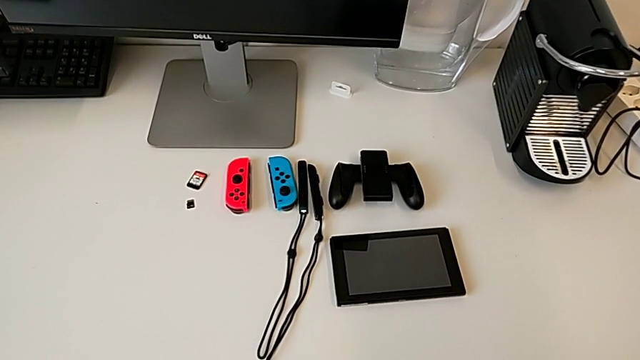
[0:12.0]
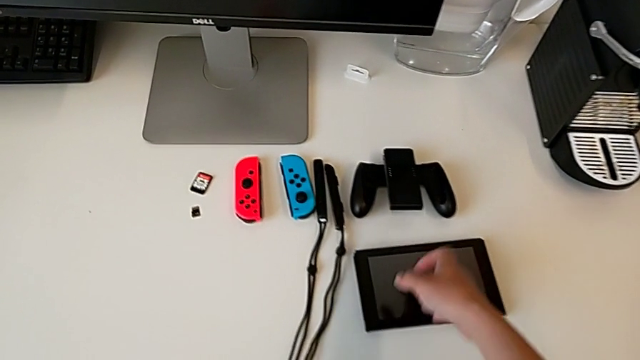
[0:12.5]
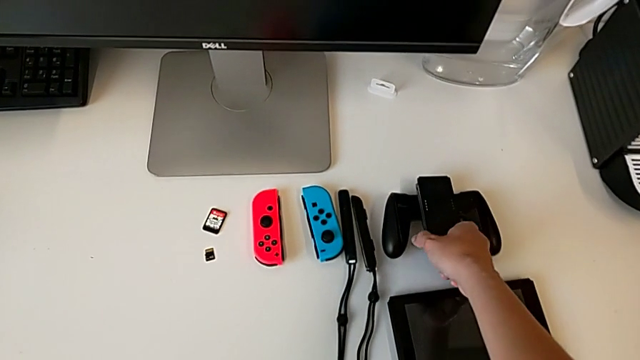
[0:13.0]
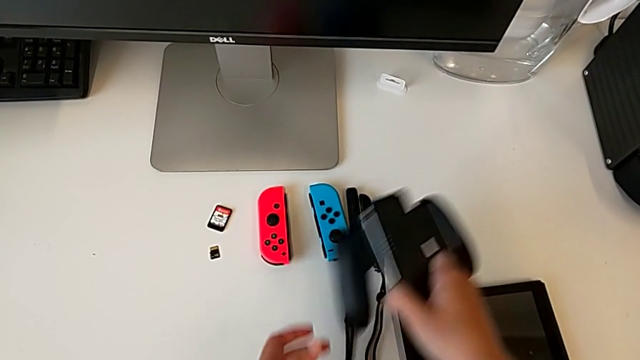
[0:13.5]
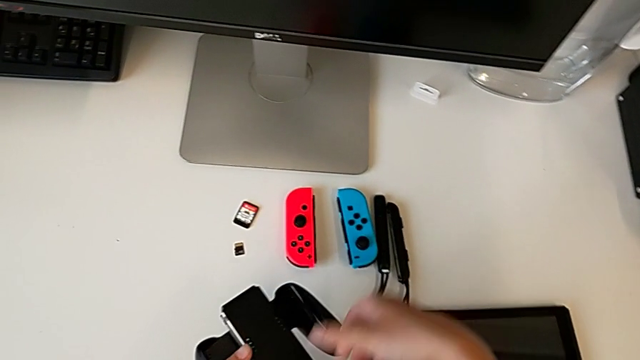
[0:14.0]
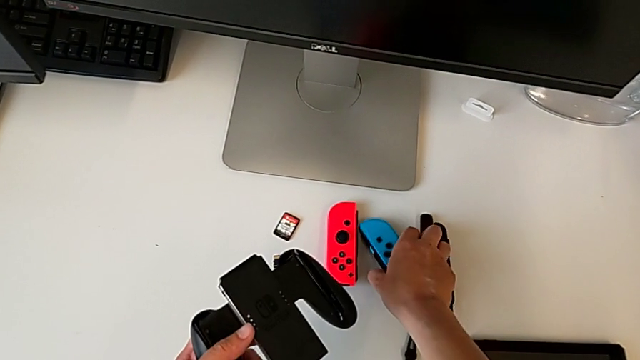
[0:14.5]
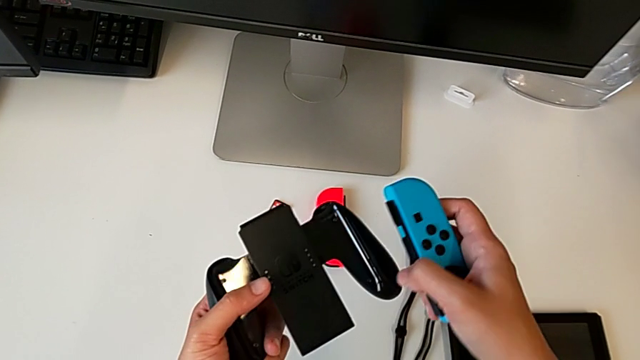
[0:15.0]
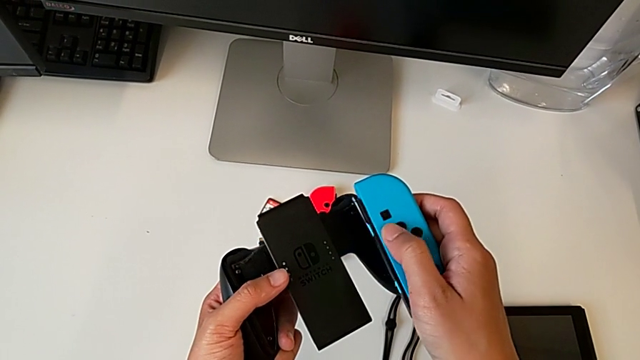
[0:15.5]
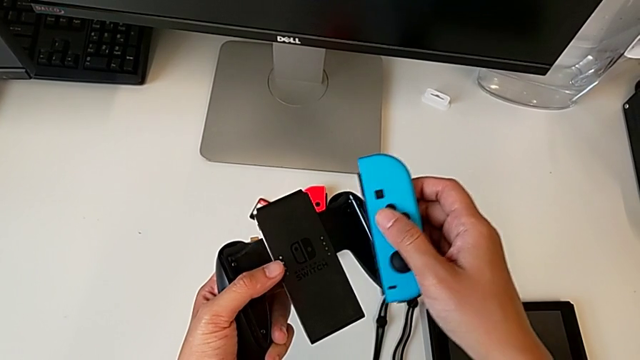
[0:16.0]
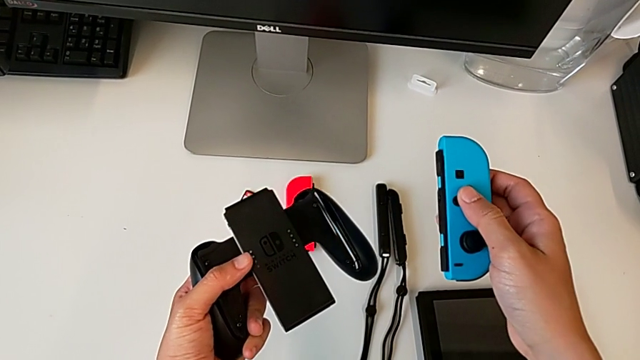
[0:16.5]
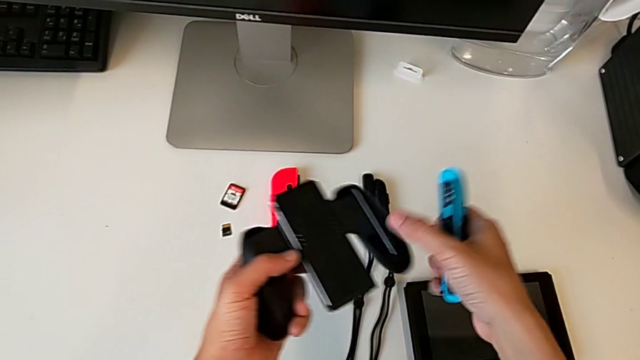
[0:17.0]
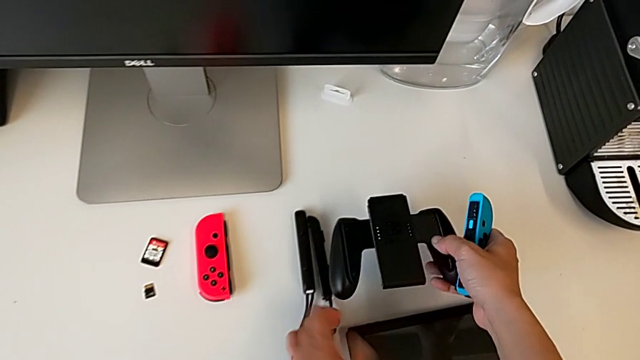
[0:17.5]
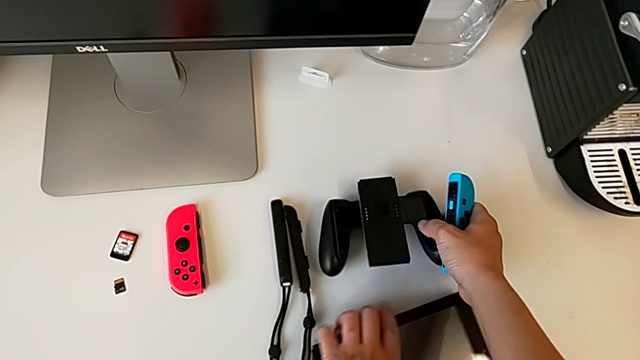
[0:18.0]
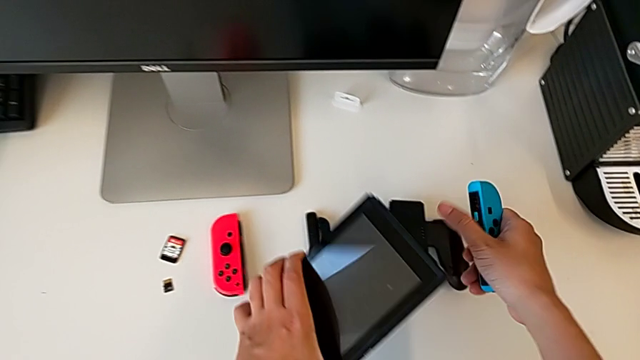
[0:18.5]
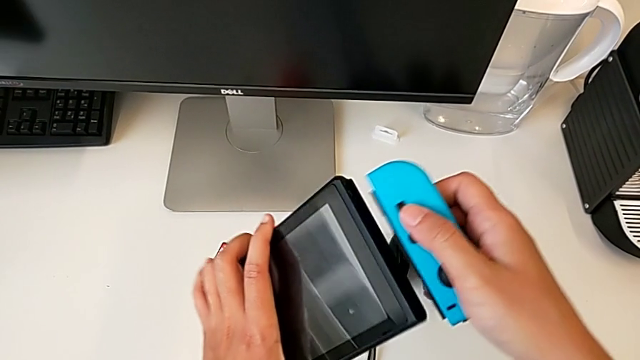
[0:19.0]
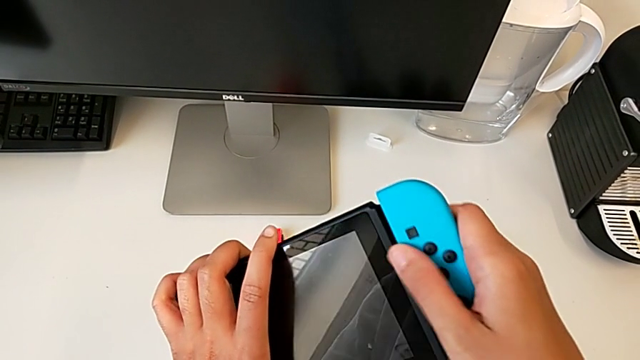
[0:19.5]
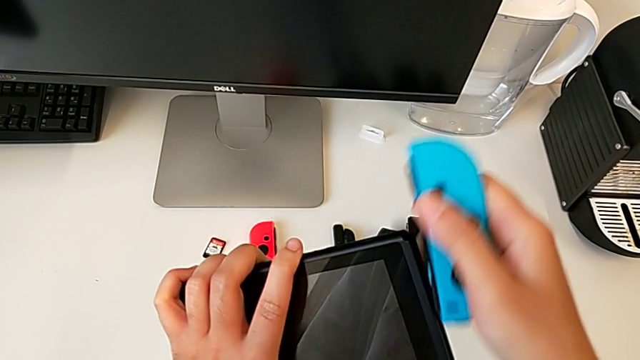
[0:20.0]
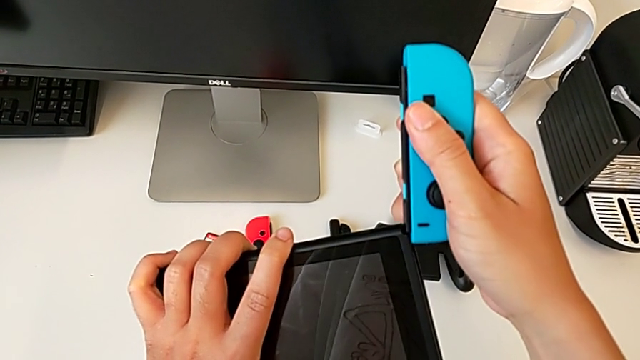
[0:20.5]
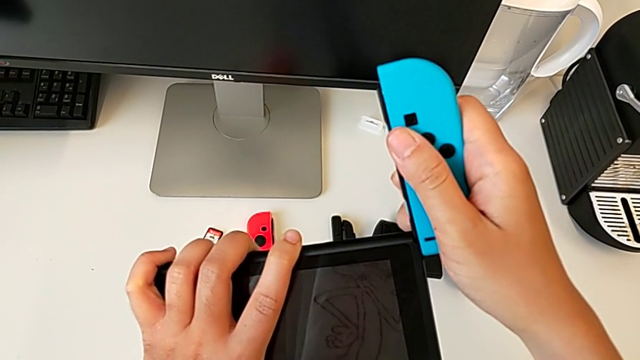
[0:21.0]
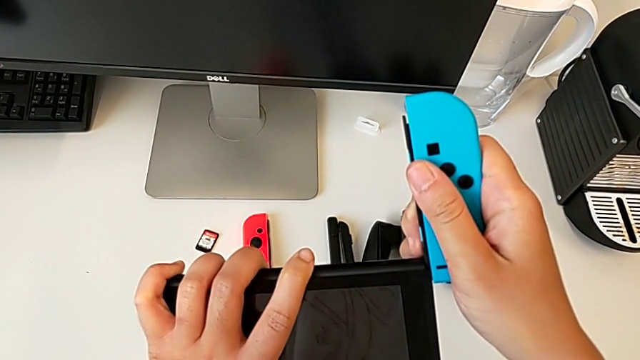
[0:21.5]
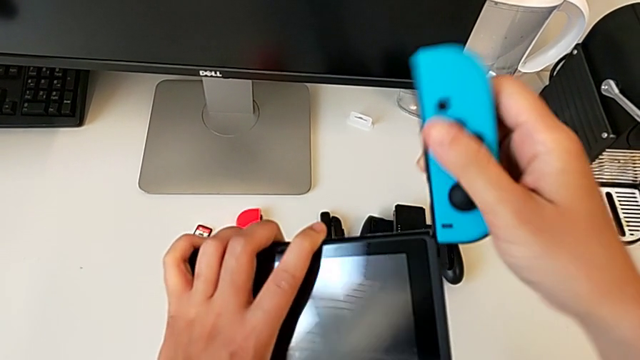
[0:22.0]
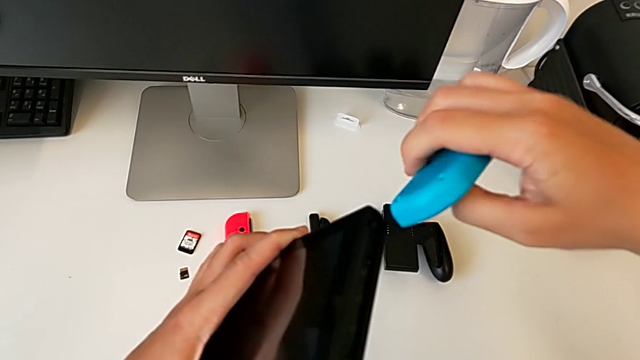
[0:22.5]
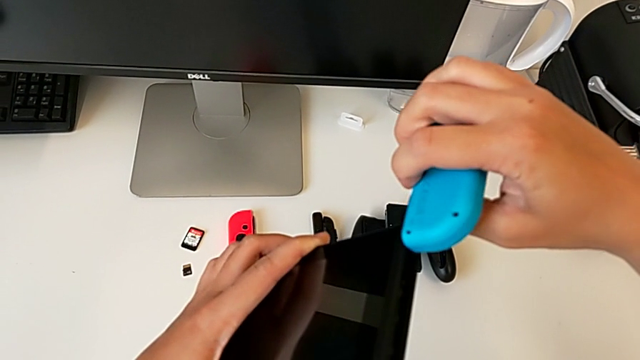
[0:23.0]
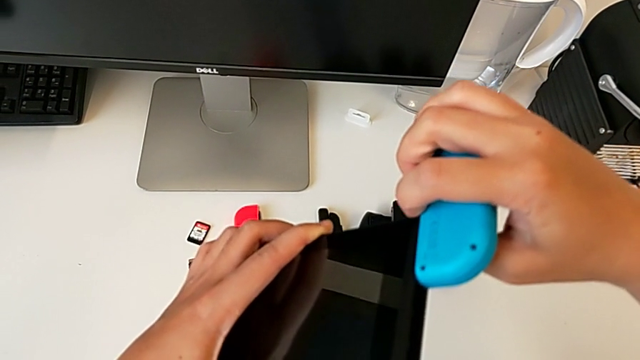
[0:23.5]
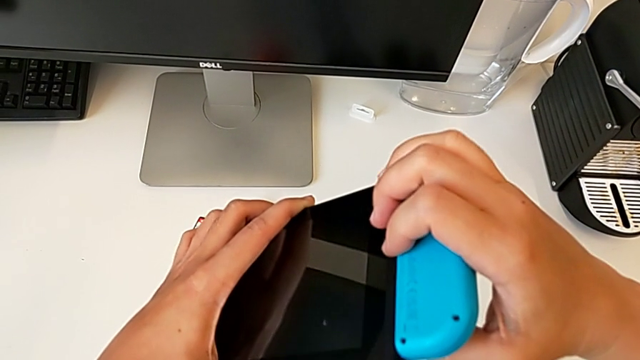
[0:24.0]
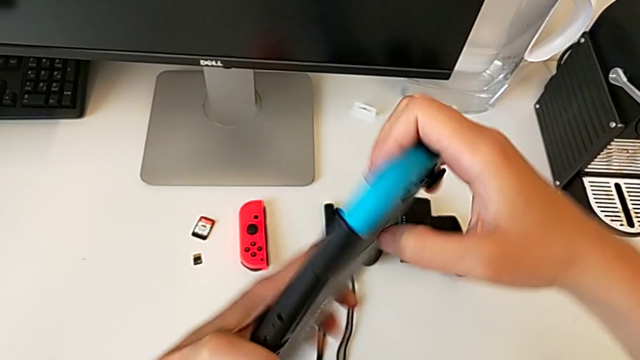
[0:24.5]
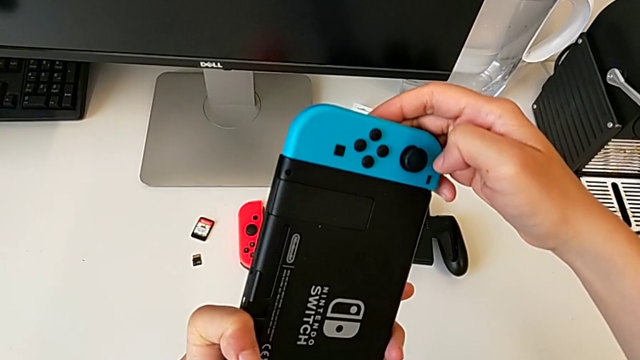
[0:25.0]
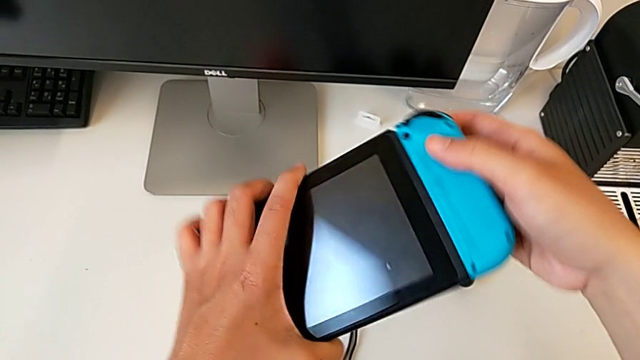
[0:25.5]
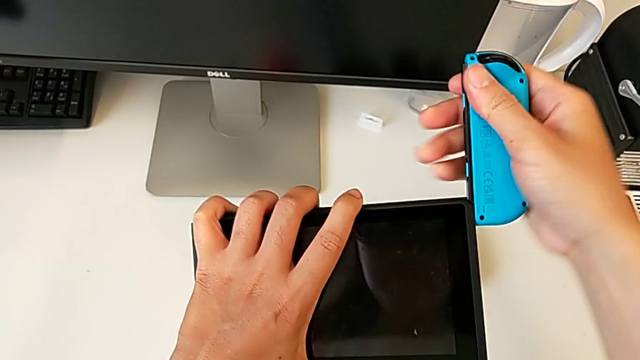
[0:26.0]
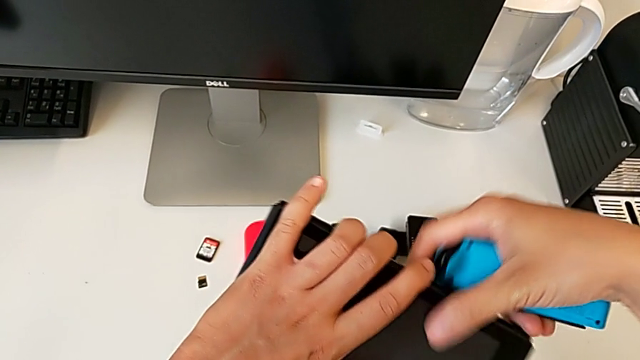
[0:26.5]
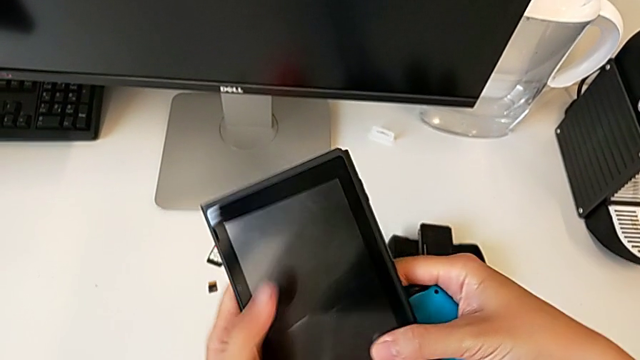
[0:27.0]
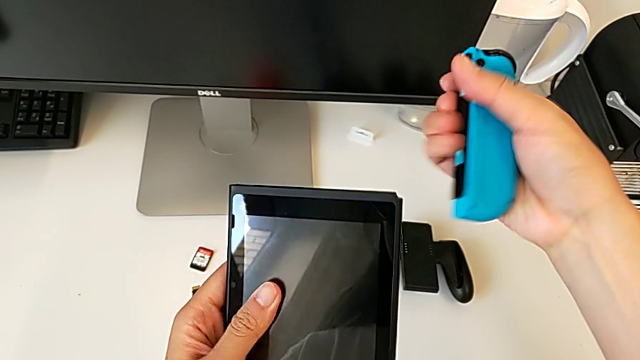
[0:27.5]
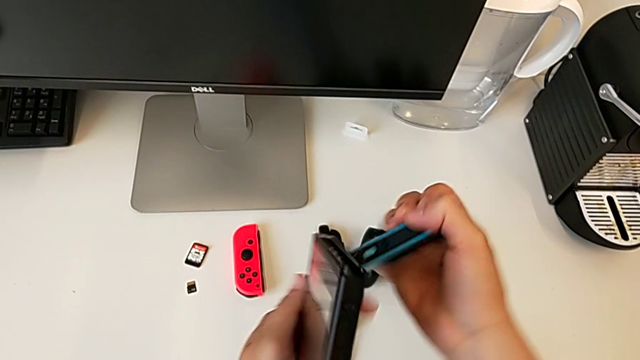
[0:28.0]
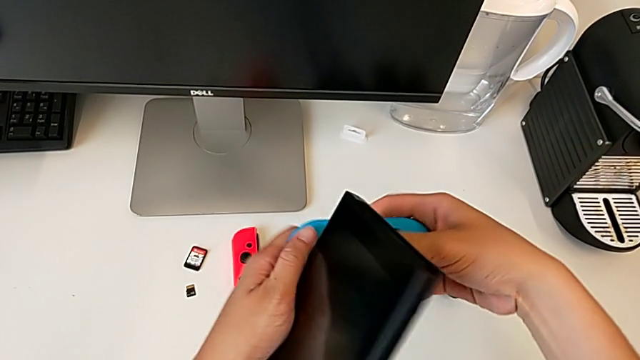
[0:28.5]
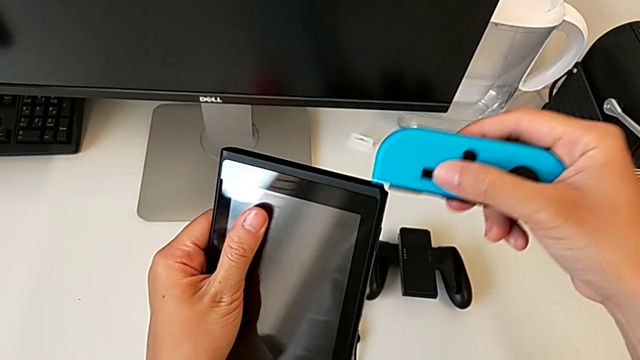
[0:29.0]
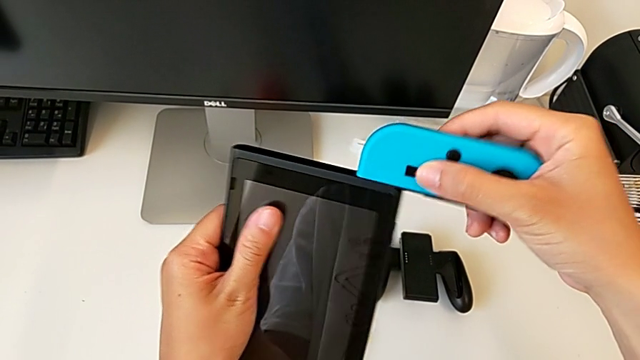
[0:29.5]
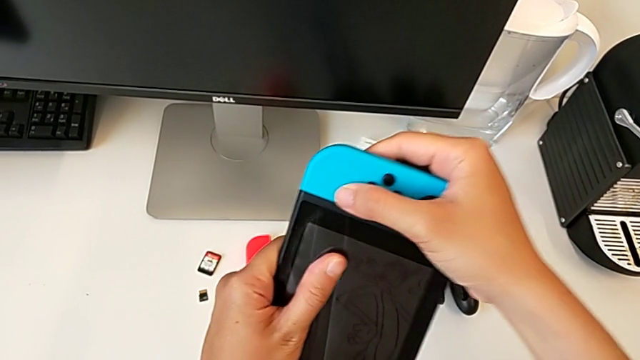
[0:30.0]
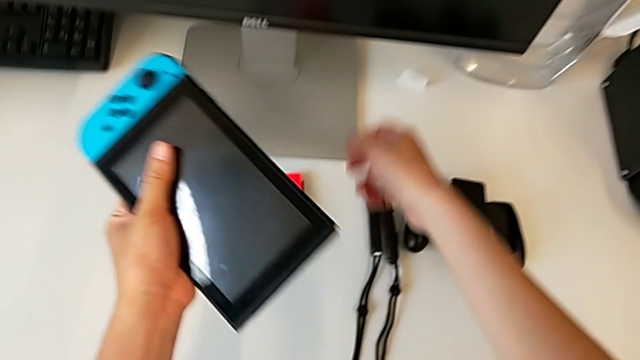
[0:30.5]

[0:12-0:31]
The camera wearer inserts the blue Joy-Con controller into the Nintendo Switch. They grab the comfort grip, grab the blue Joy-Con controller, place the comfort grip and grab the Nintendo Switch with the left hand. They slide the blue Joy-Con controller, rotate it and slide it, all with the right hand, and it is inserted incorrectly. They withdraw it, turn the Nintendo Switch and slide the blue Joy-Con controller.

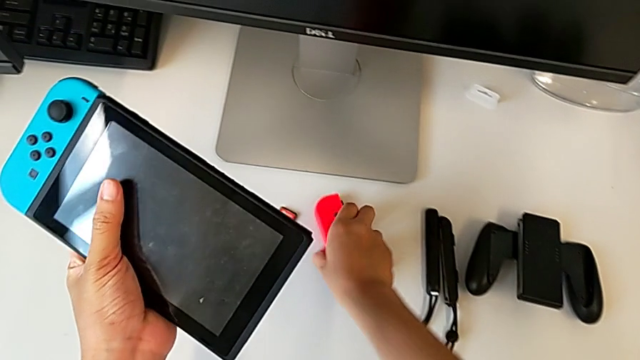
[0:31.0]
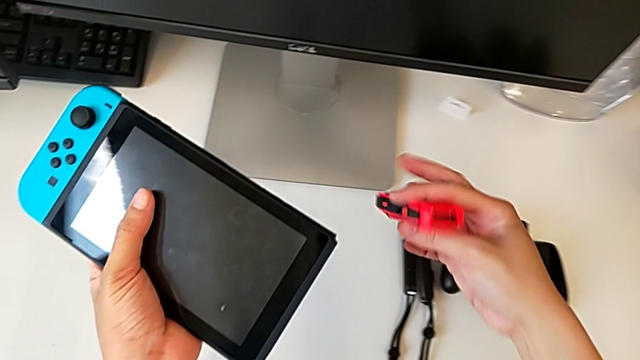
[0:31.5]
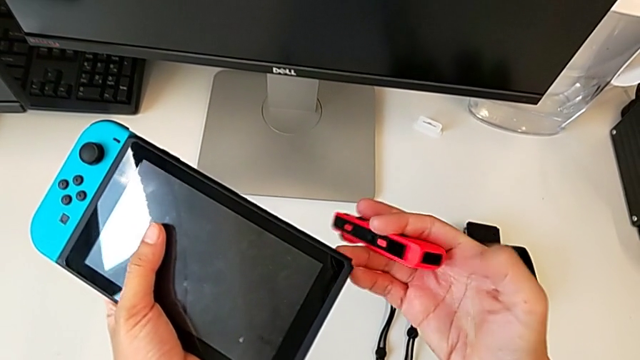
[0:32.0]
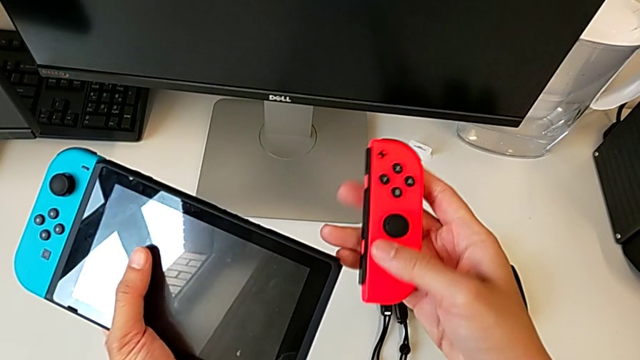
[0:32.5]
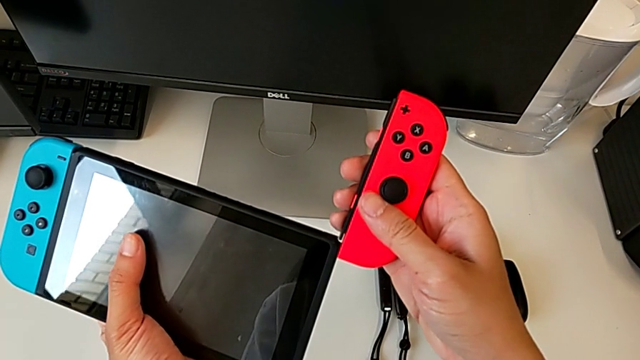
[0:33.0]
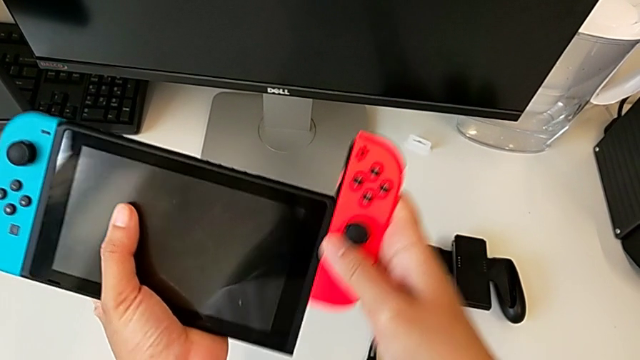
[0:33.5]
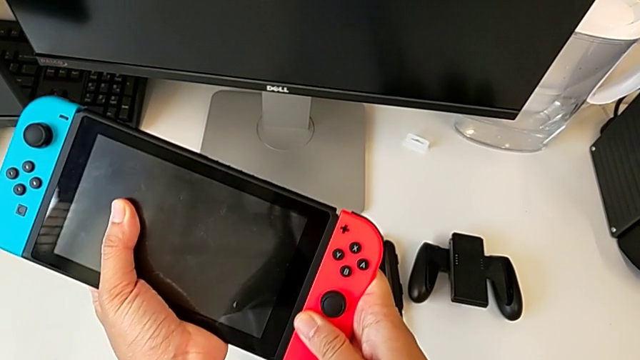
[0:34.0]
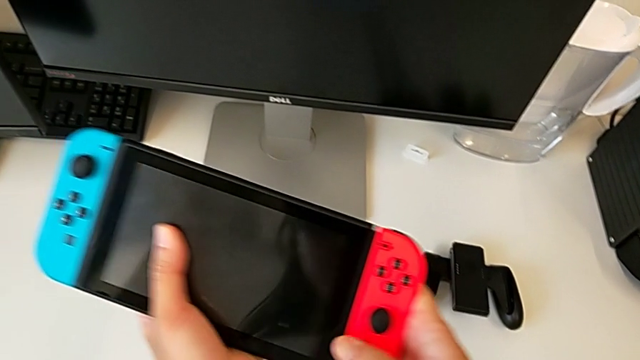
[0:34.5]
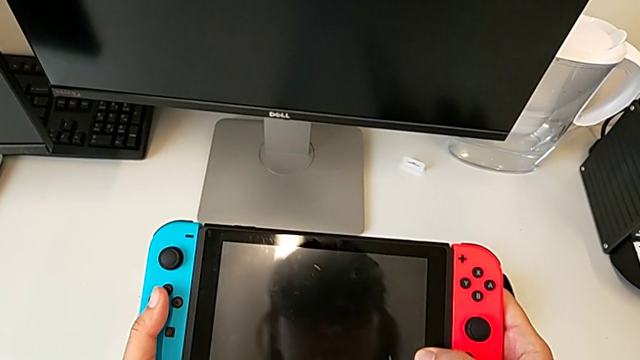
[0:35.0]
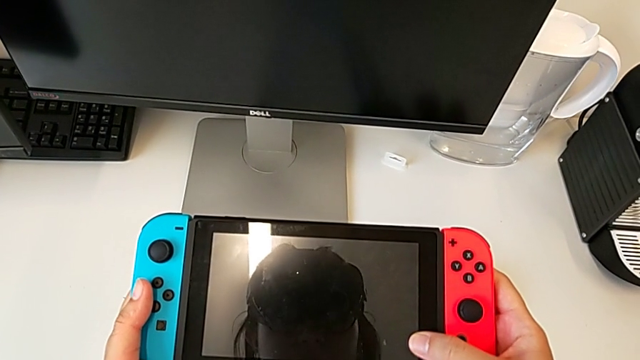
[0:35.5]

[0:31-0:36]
The camera wearer inserts the red Joy-Con controller into the Nintendo Switch. They grab the red Joy-Con controller, rotate it and begin to slide it.
